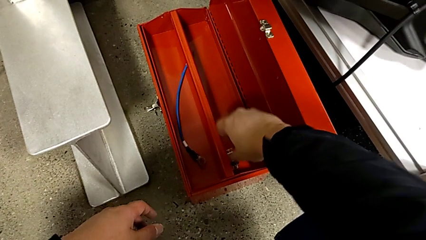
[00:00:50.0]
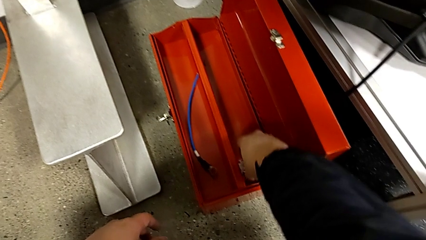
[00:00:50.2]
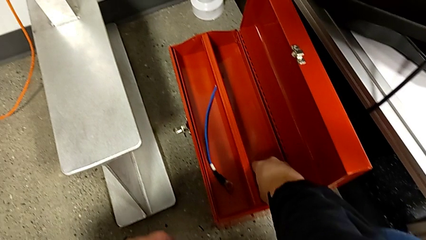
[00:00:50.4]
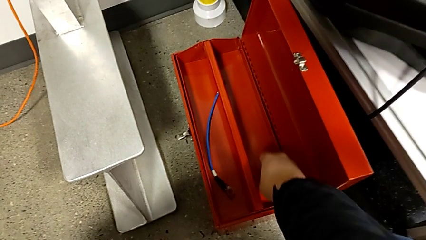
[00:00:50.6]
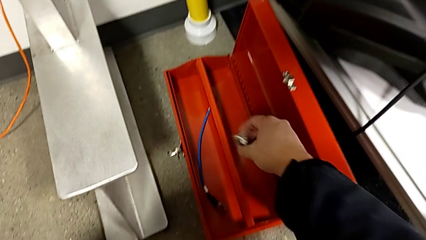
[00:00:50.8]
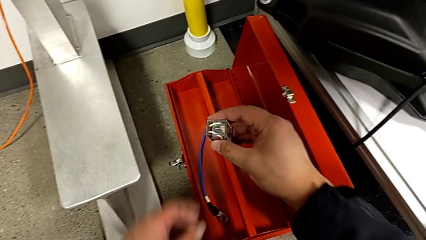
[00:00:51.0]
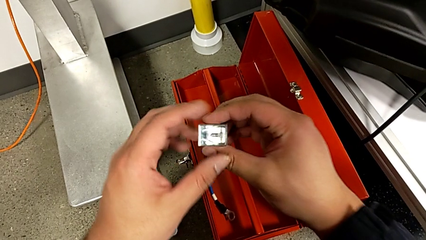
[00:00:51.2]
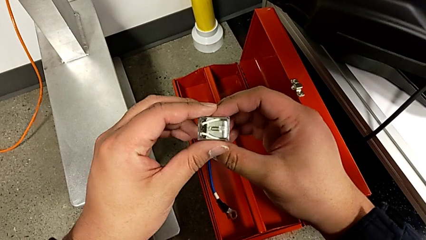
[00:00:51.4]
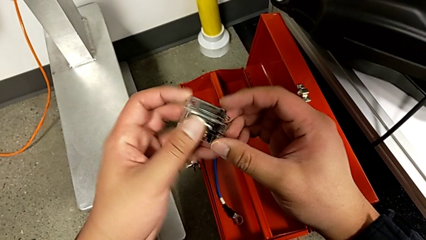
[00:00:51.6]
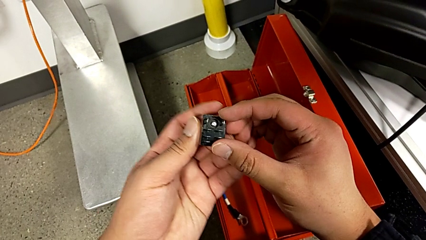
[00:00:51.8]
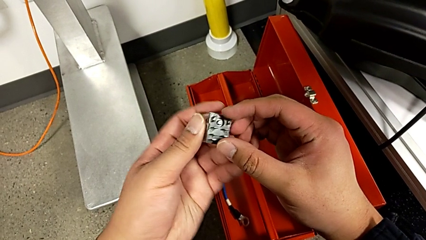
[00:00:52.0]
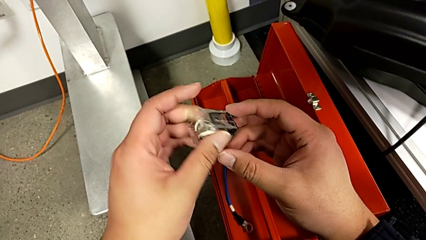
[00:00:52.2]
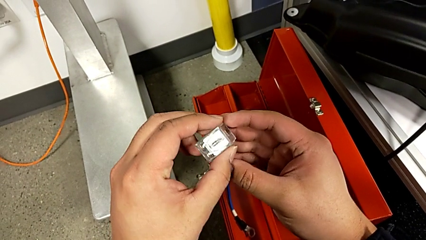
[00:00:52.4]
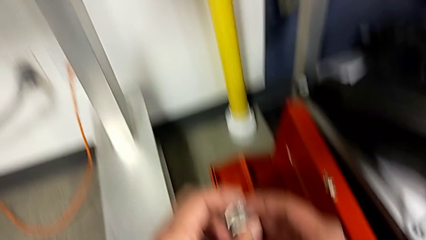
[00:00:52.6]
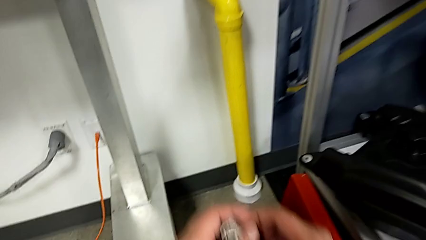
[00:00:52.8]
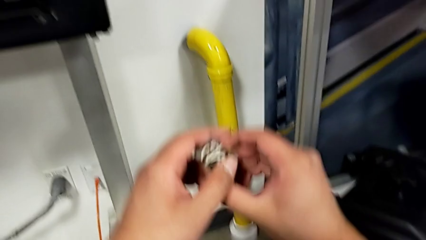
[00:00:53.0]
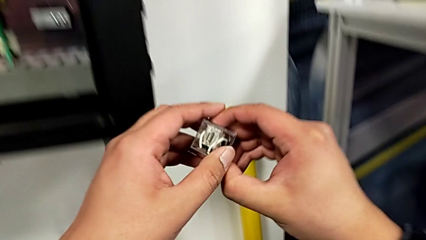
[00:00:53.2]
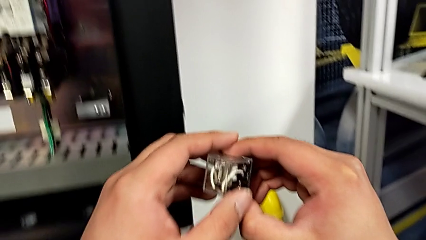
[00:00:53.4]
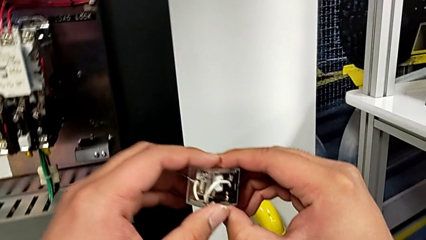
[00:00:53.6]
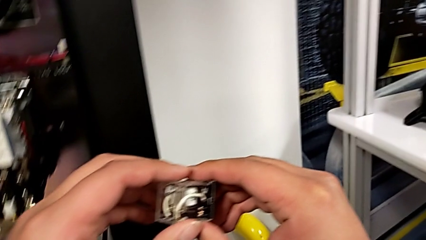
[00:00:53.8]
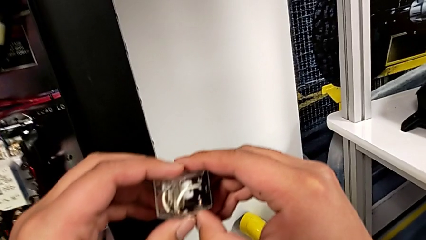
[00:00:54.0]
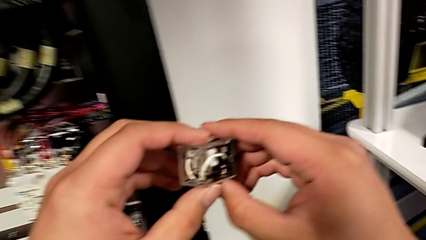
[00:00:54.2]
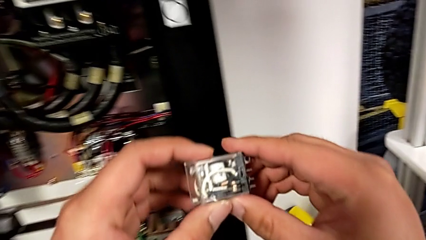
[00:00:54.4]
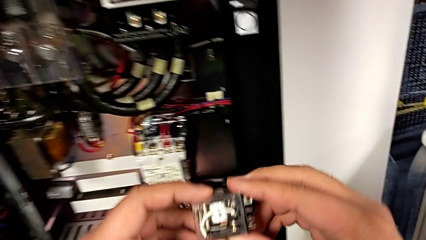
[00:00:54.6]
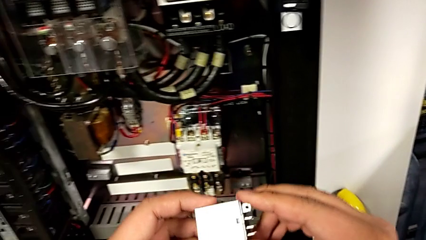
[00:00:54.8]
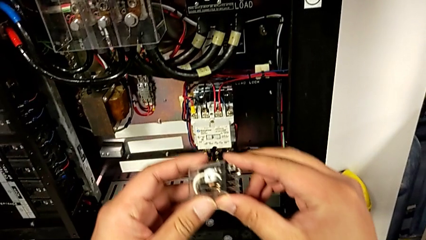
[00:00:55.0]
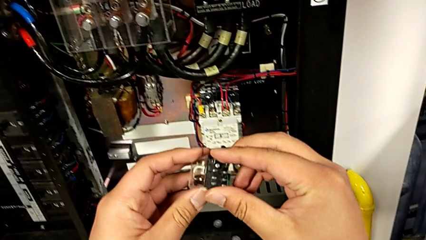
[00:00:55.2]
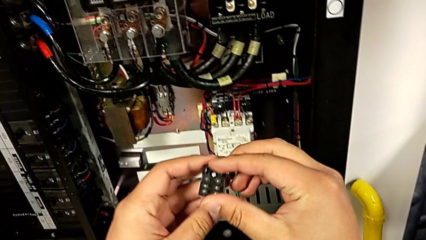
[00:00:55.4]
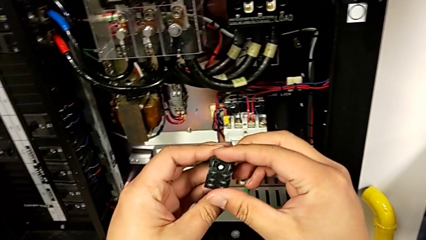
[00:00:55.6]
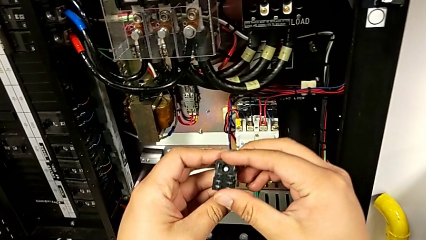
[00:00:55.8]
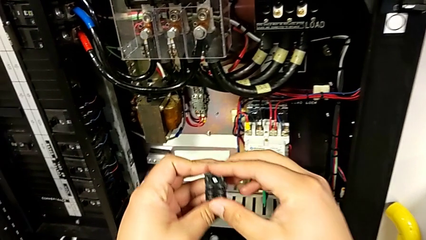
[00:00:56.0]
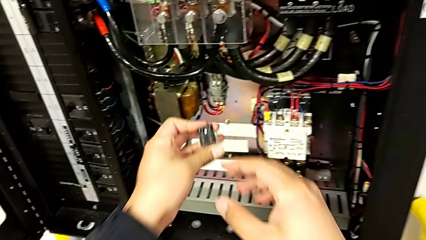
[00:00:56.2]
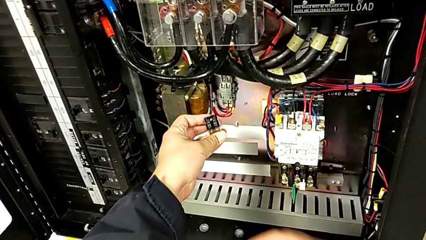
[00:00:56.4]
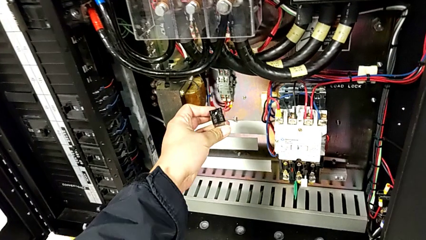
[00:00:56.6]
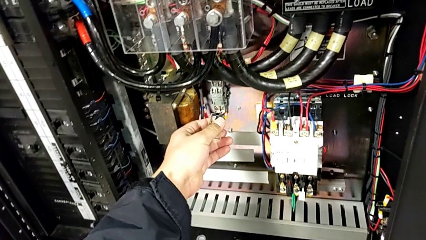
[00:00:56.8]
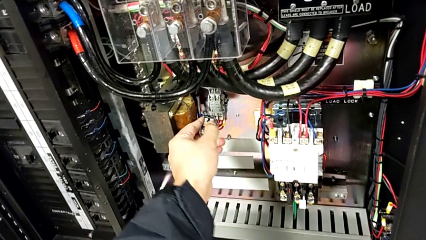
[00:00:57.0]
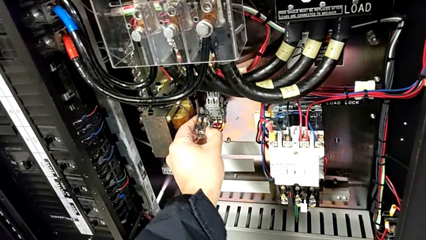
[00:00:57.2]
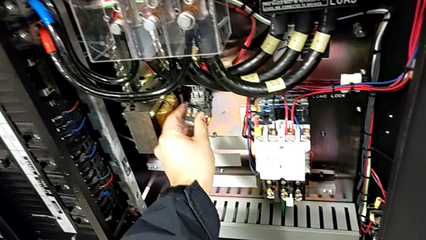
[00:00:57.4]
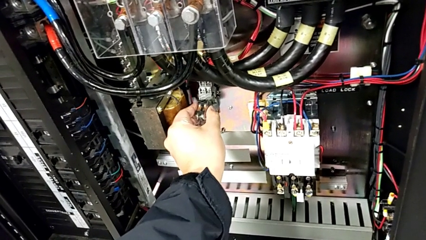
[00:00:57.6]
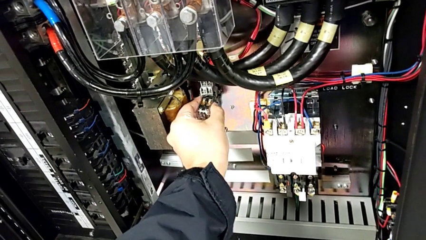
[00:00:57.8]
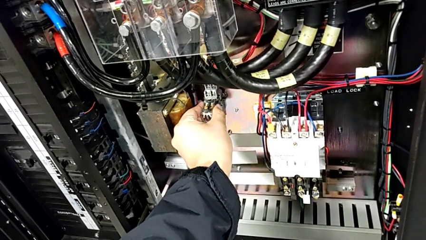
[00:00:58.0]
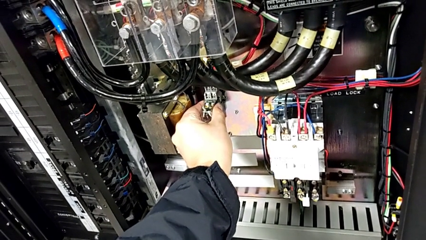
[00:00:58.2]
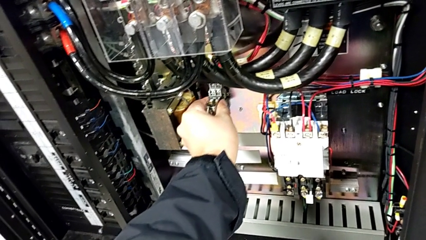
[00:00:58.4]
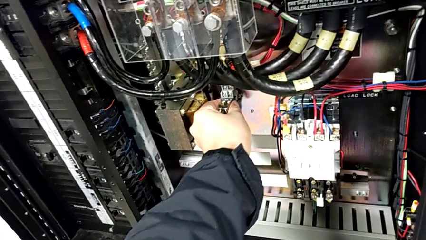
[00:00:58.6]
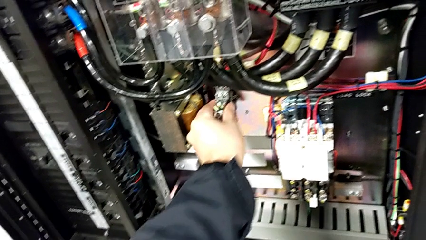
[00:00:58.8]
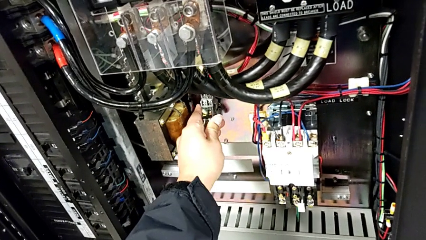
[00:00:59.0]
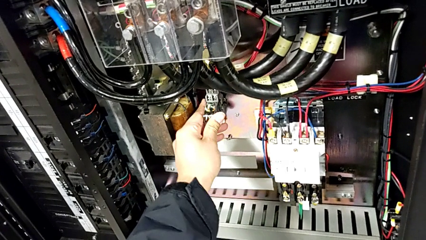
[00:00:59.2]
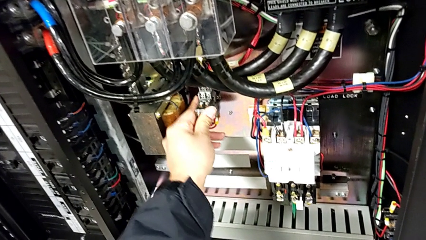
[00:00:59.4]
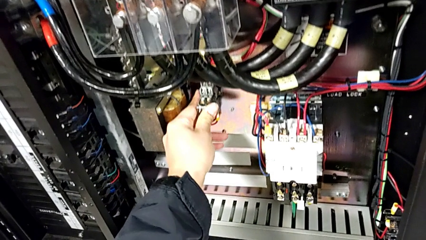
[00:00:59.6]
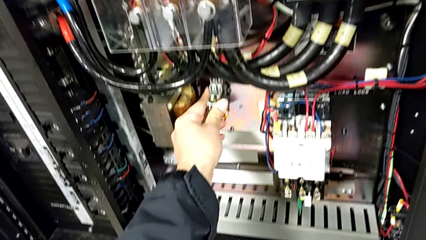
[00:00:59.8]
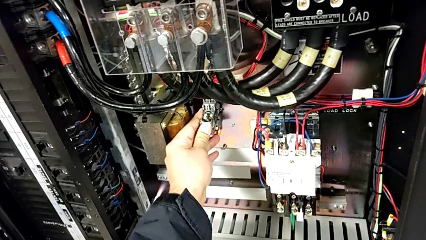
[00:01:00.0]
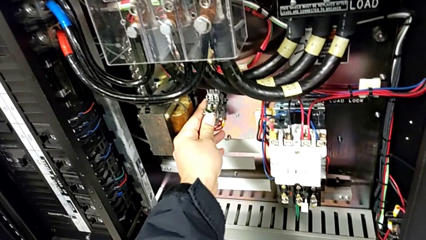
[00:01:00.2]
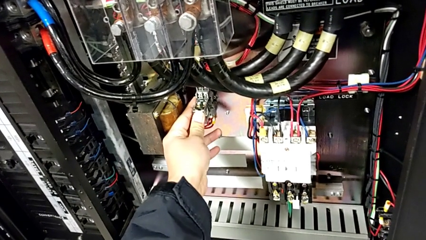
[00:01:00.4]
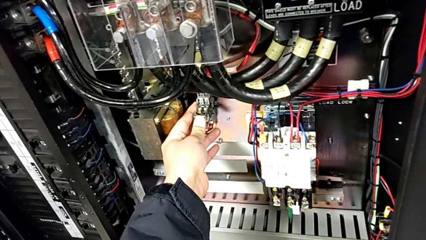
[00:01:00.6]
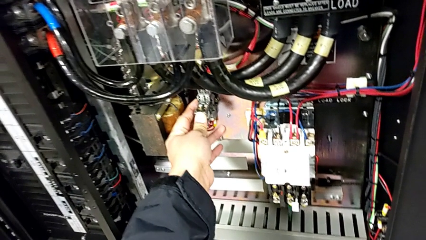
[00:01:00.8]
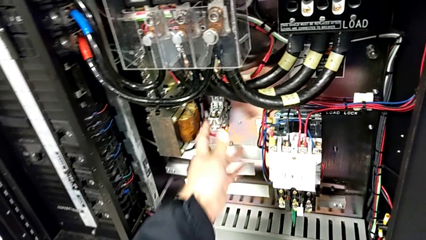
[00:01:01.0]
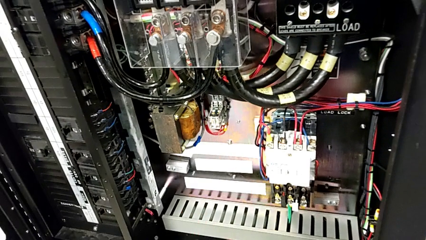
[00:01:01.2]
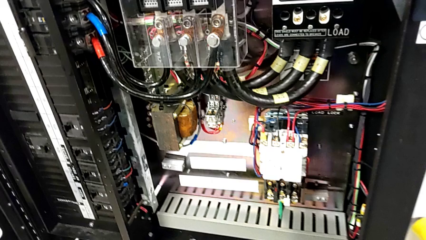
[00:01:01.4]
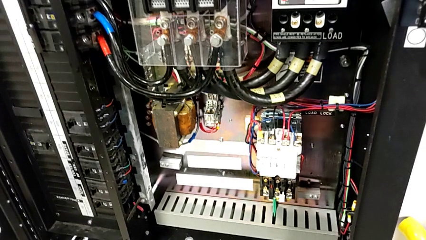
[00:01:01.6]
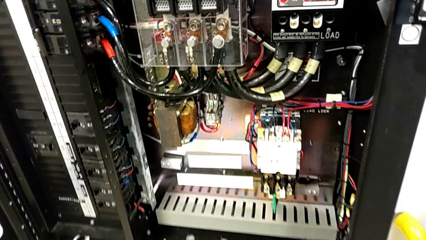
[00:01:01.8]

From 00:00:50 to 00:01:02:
The camera wearer is changing the damaged circuit breaker. They grab the circuit breaker, inspect it, lift it, rotate it and insert it.

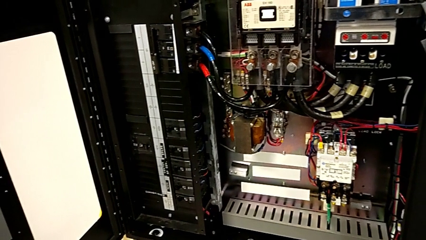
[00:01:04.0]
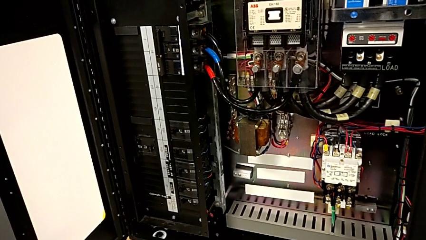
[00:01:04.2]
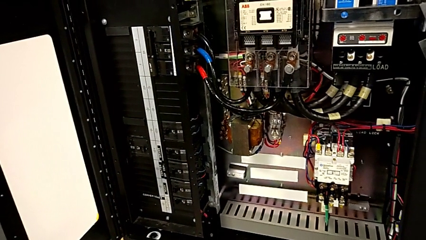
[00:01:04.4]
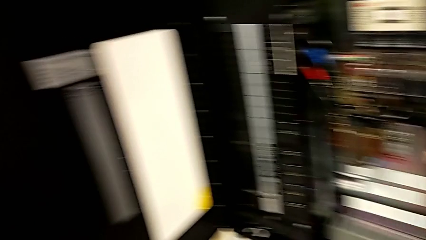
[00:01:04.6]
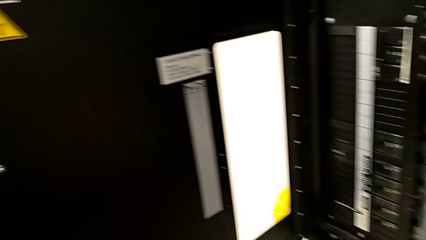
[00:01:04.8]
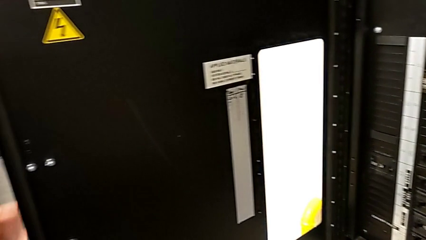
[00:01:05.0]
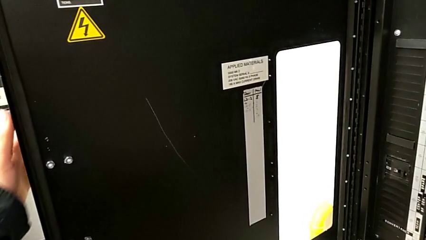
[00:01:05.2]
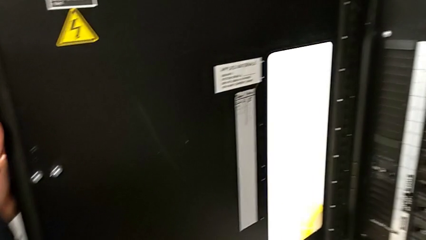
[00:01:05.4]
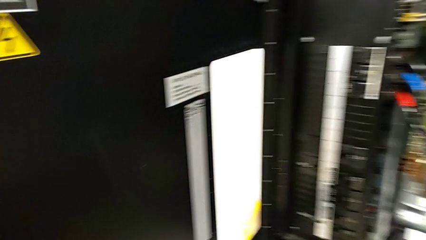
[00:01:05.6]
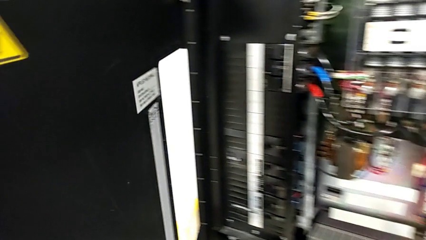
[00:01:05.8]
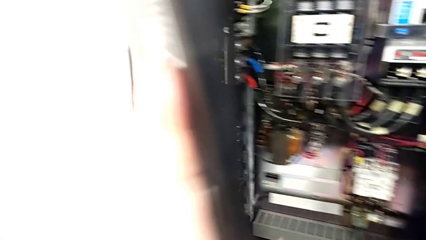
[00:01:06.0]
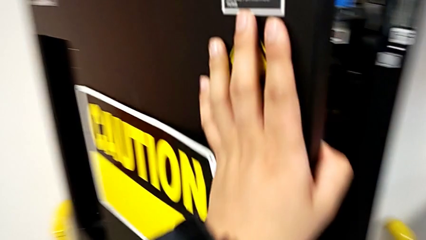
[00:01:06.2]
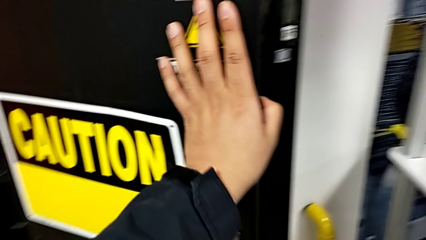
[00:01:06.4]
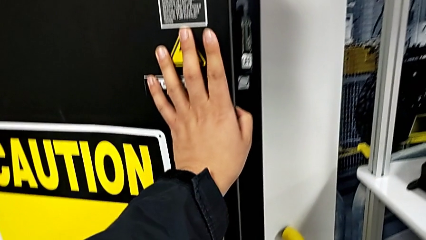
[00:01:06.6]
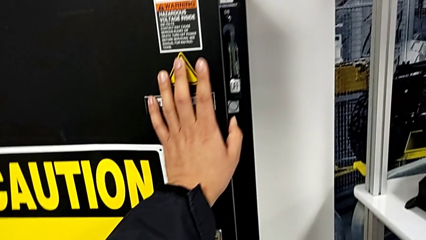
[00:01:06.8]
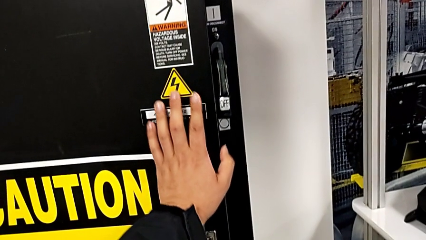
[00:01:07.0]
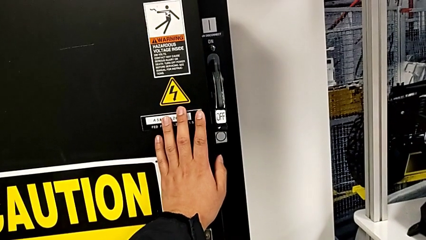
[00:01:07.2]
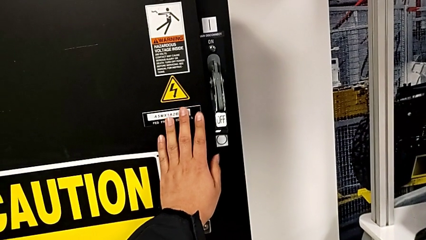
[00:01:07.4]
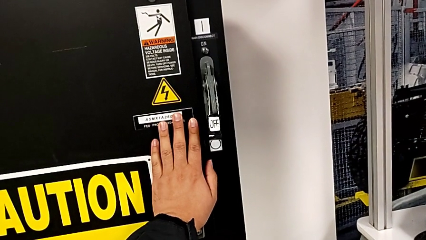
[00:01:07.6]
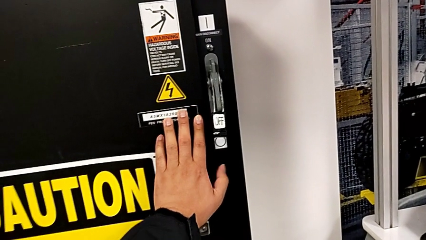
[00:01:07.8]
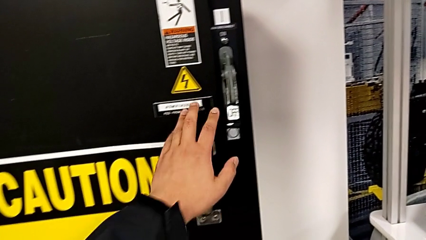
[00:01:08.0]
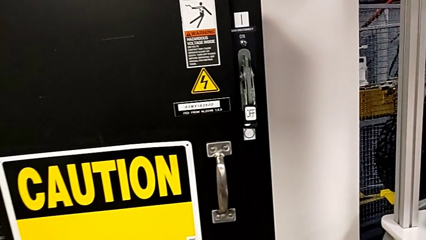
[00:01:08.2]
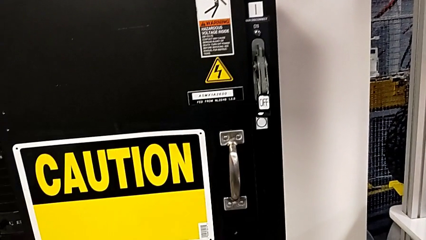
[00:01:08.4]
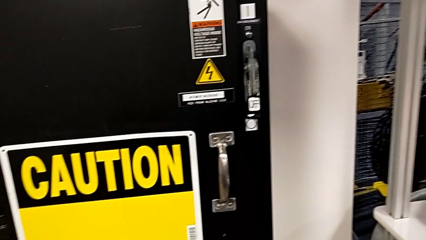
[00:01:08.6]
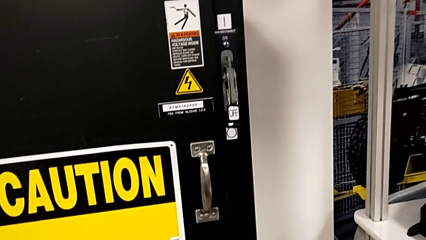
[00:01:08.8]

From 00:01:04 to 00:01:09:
The camera wearer closes the frontal panel door. They close the front panel door.
